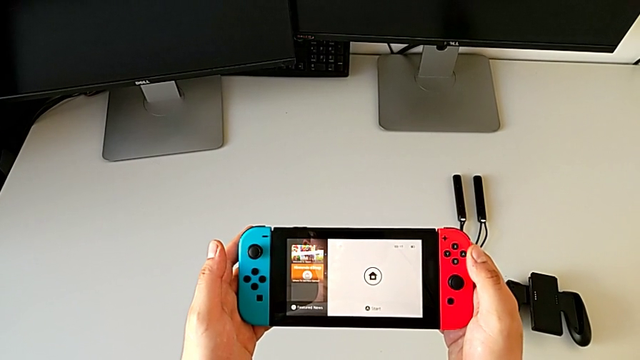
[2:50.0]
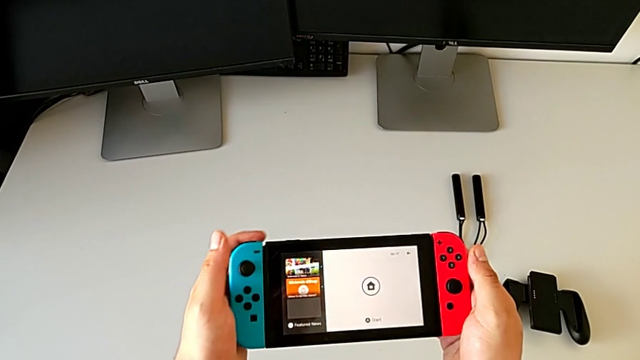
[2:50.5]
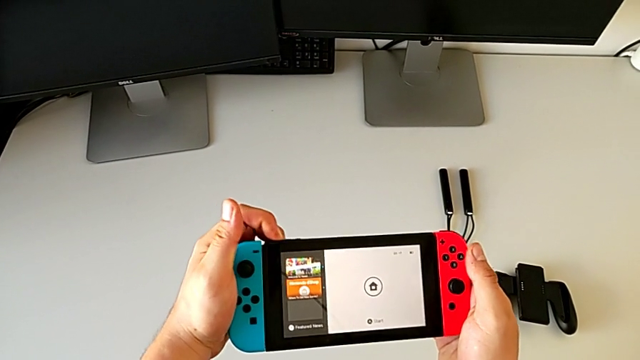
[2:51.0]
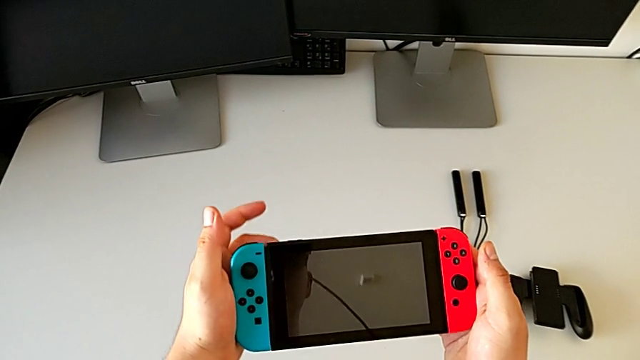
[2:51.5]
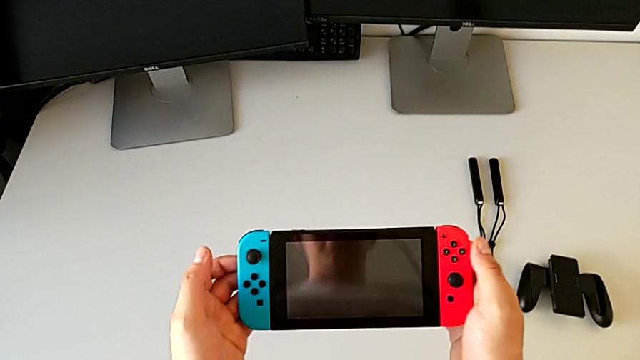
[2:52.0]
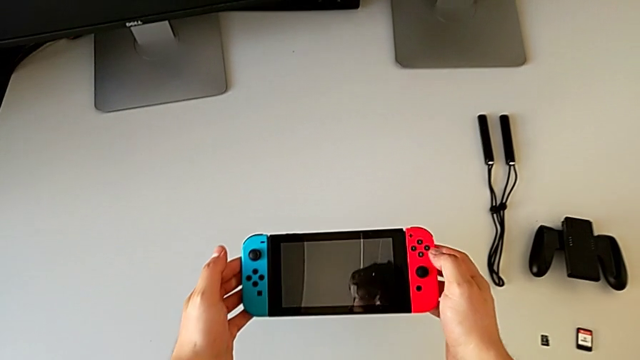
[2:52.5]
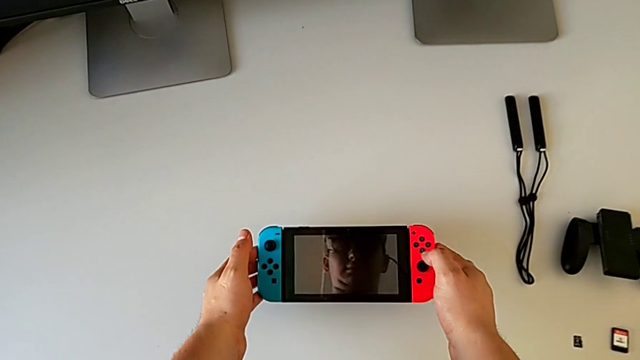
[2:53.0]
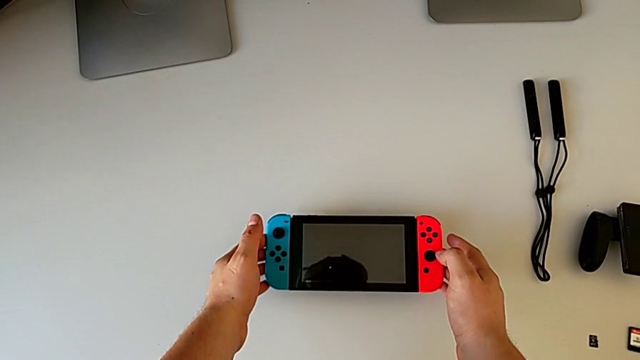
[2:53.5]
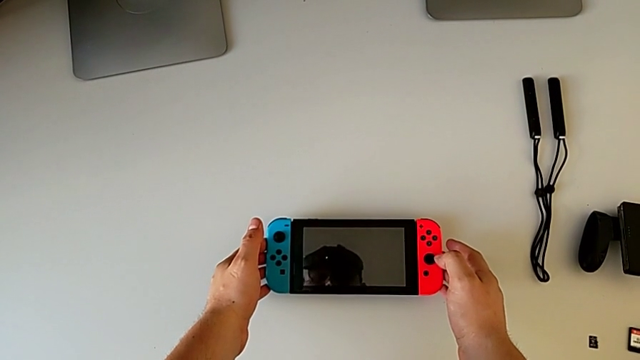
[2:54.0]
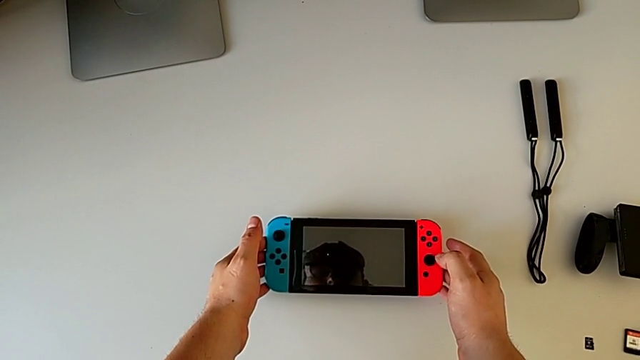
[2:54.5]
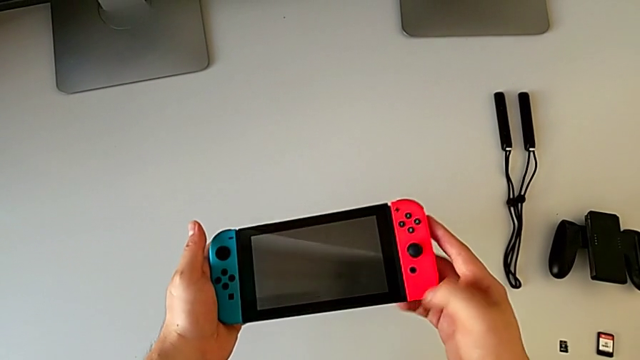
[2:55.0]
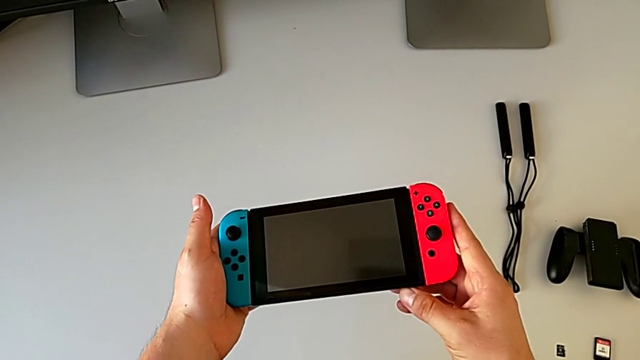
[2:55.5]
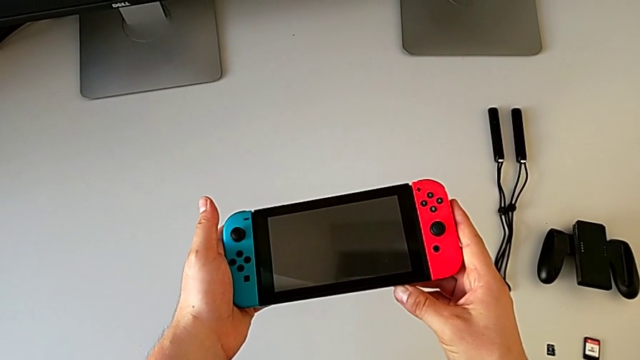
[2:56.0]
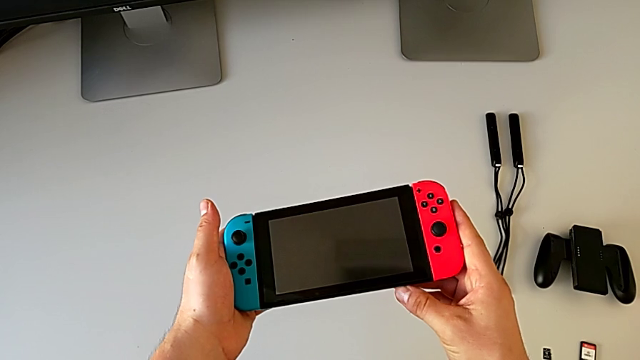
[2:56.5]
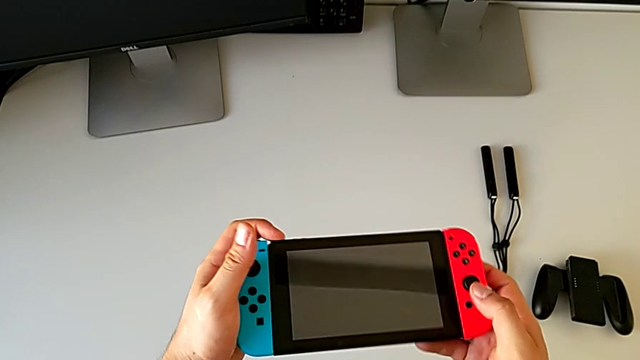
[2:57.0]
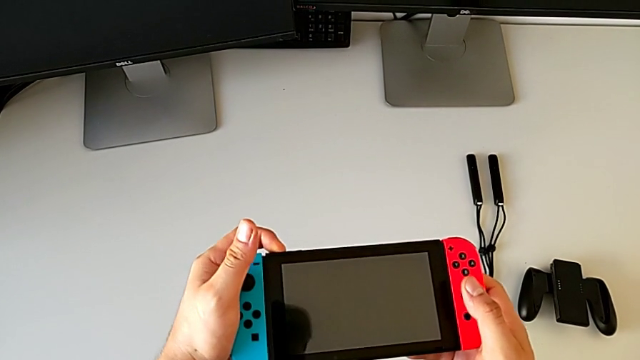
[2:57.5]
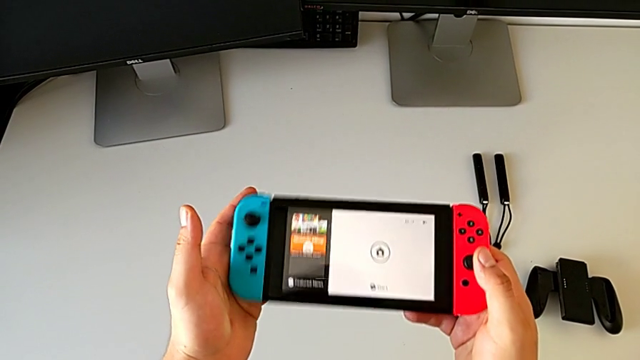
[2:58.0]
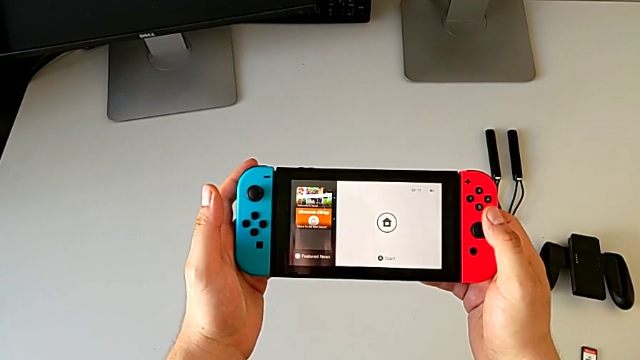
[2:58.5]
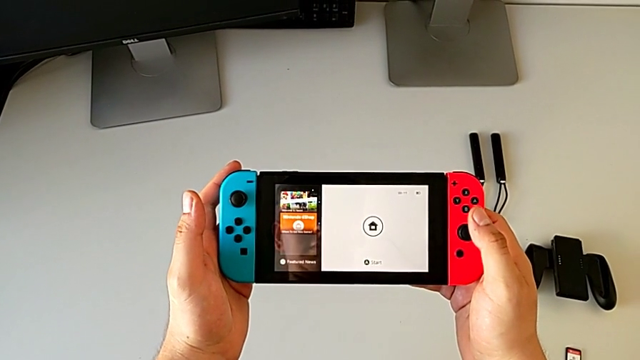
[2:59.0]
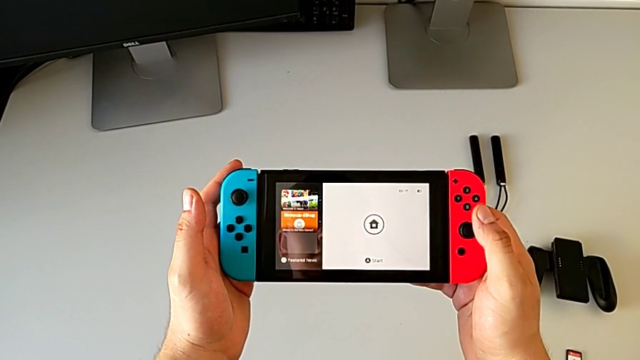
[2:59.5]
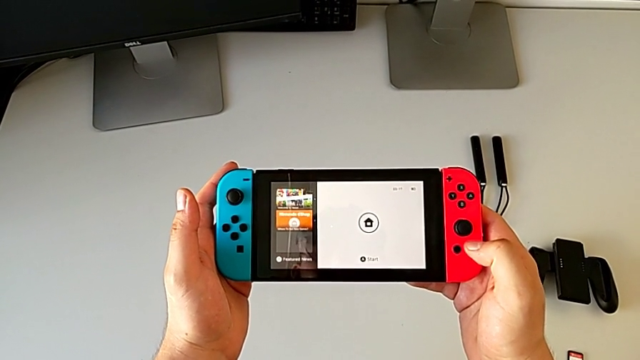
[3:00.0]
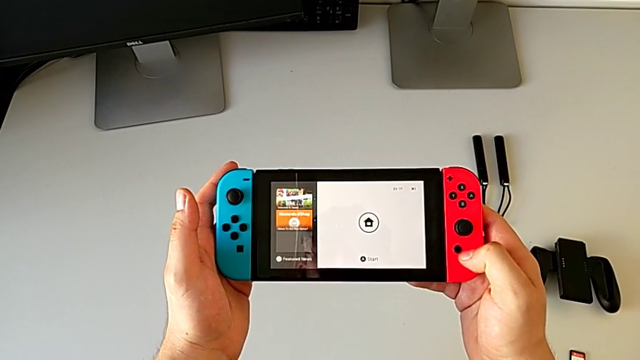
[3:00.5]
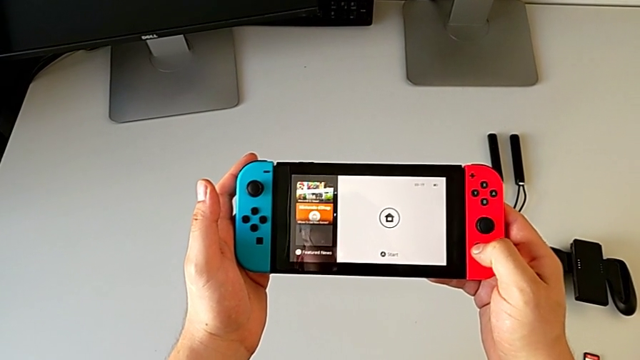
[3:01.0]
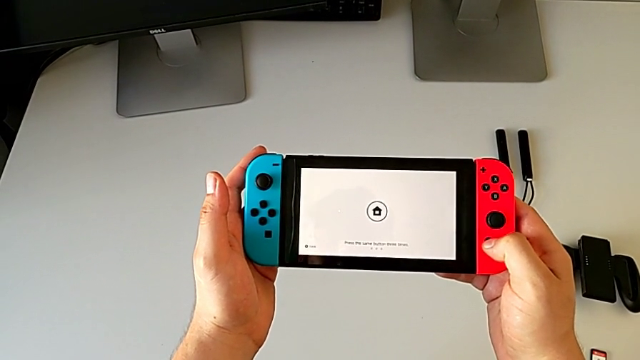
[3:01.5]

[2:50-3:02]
The camera wearer is turning off the Nintendo Switch. They press the button twice.

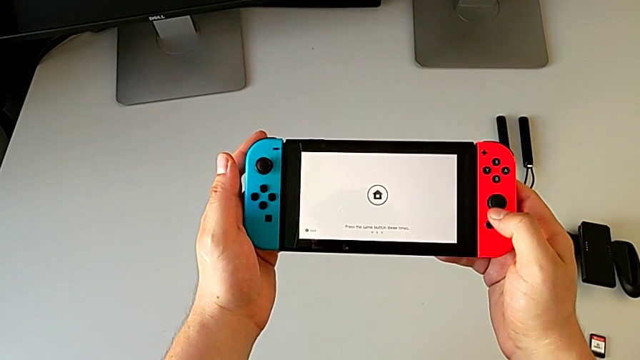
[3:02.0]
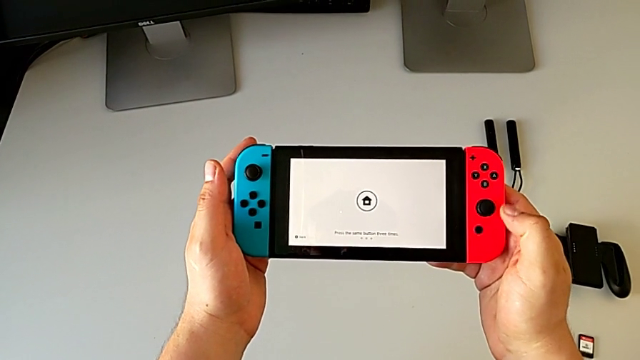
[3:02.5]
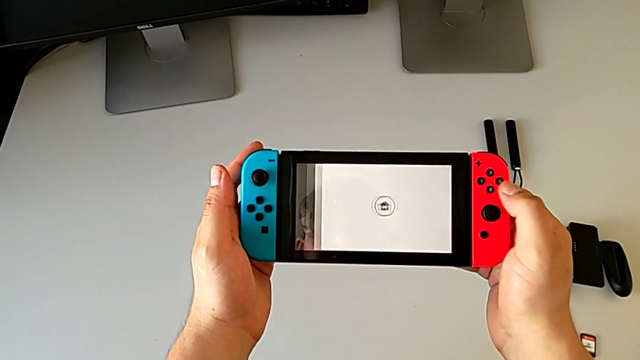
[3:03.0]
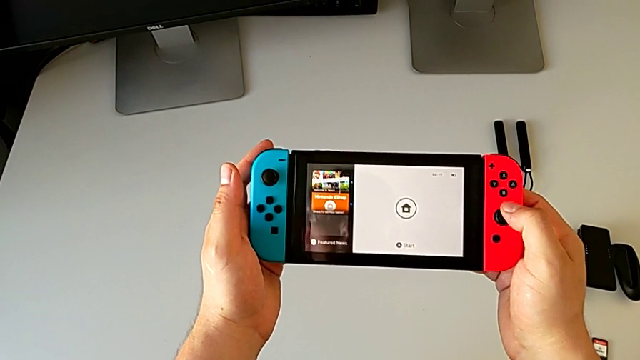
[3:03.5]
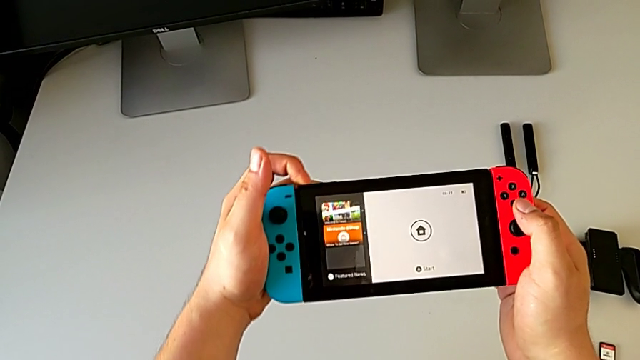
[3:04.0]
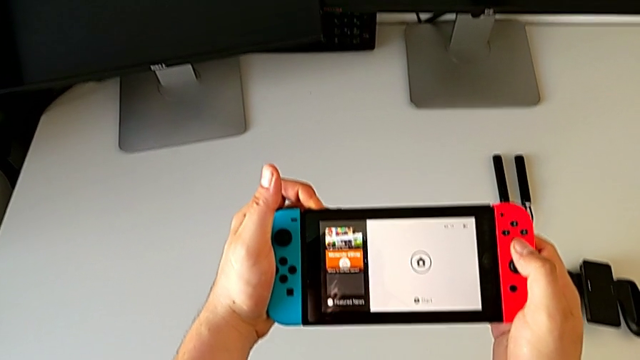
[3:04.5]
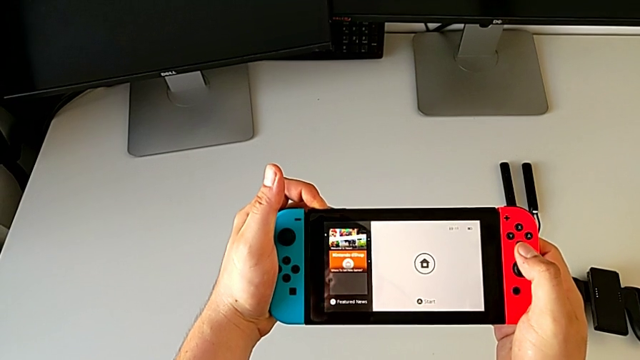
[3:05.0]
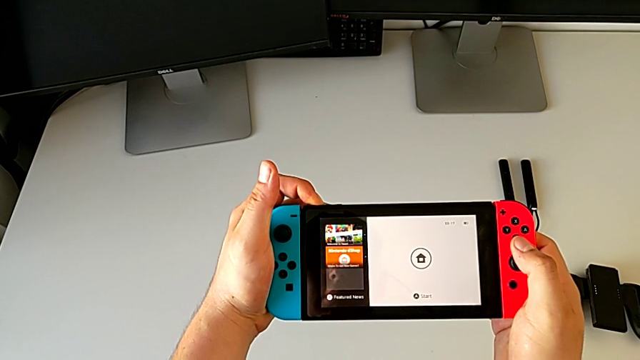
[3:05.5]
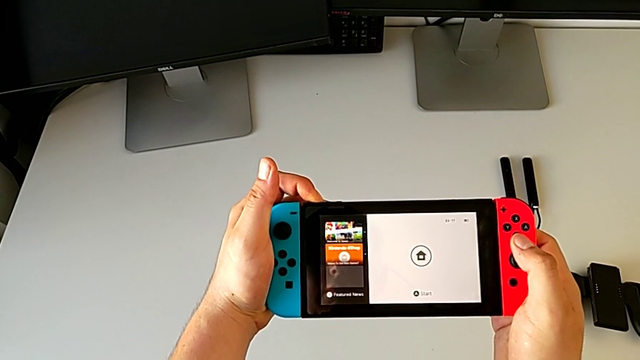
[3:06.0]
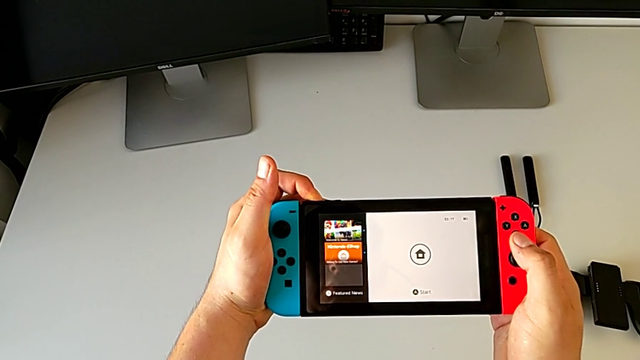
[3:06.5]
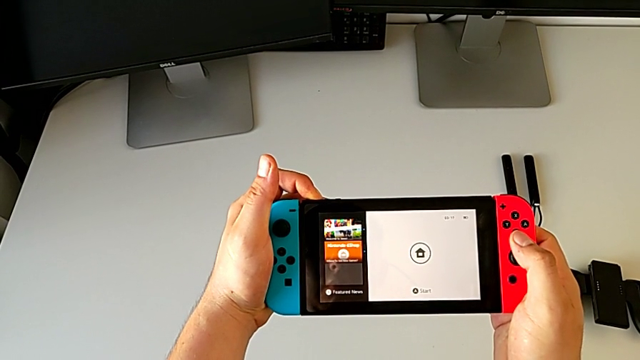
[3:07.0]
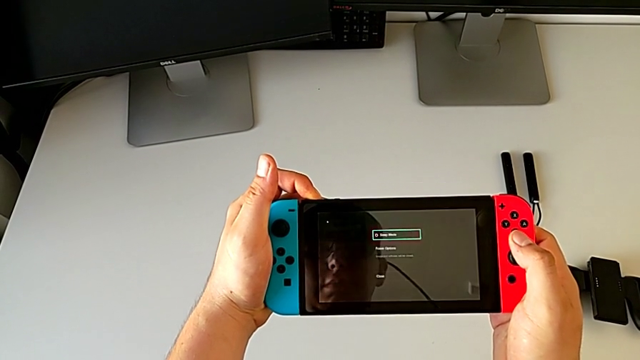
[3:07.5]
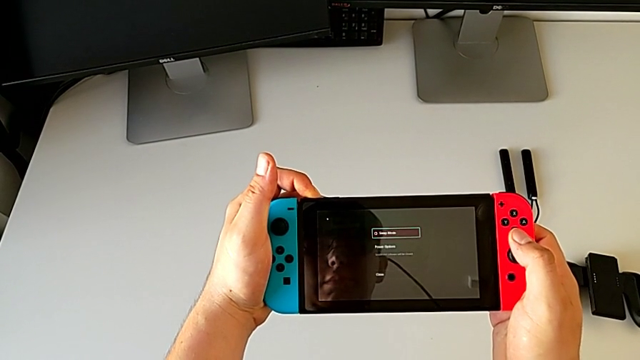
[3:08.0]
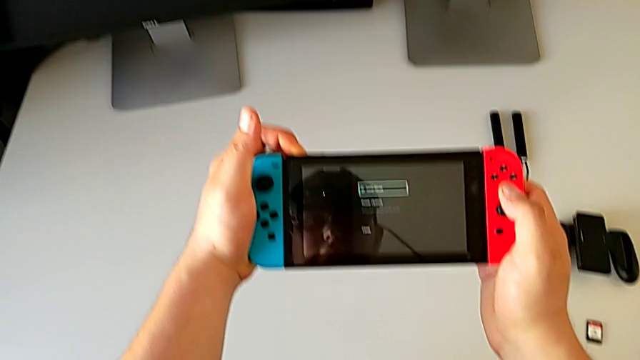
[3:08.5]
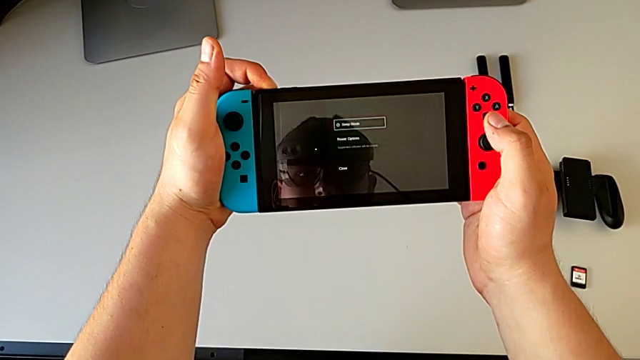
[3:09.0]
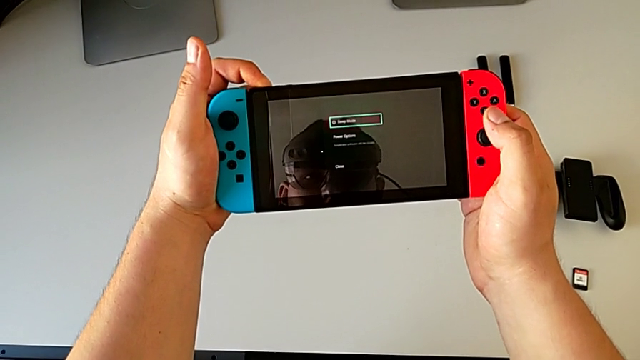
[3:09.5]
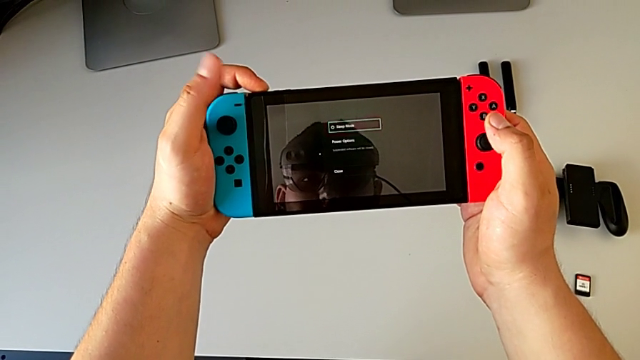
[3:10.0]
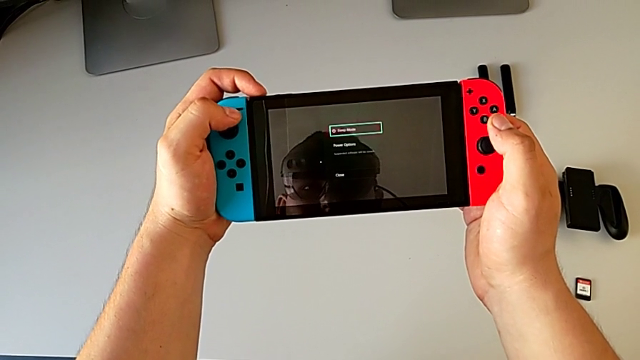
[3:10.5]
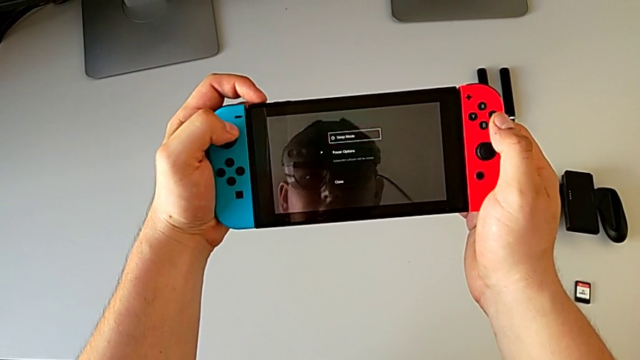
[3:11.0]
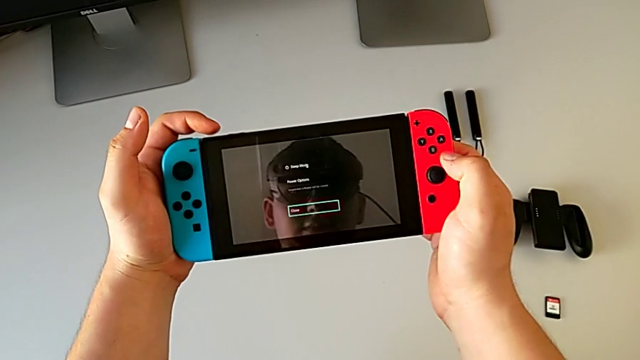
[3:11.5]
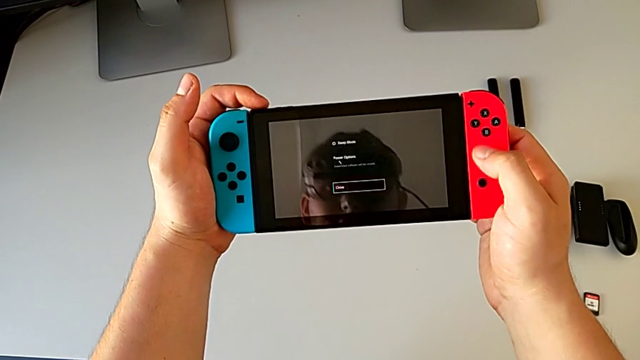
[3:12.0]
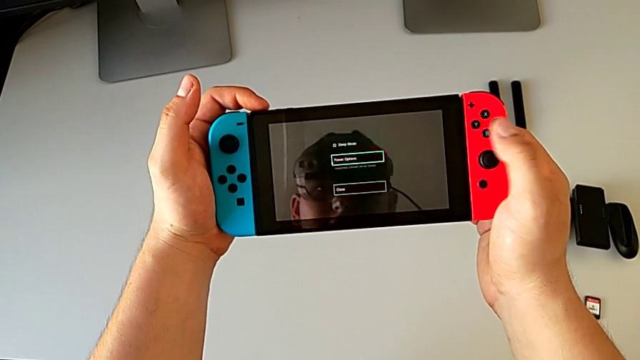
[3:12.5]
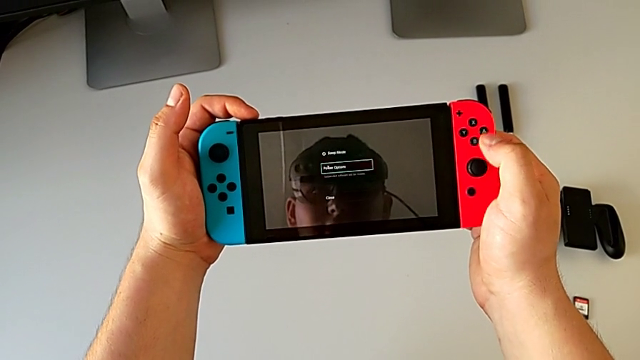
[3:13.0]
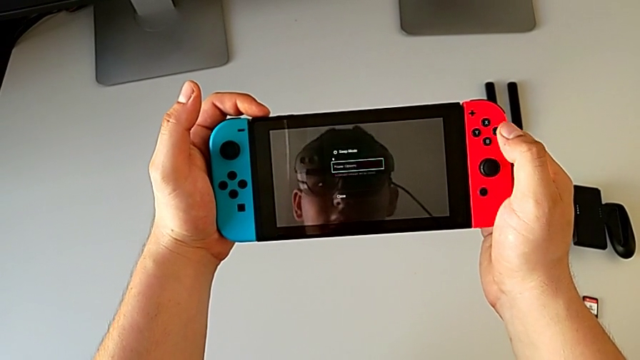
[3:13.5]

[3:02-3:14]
The camera wearer is turning off the Nintendo Switch. They press the button, hold the button and press the power button.
